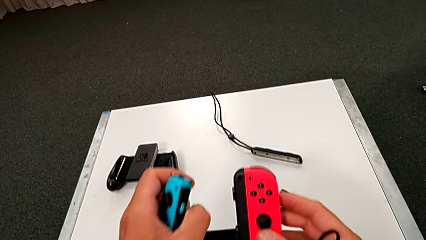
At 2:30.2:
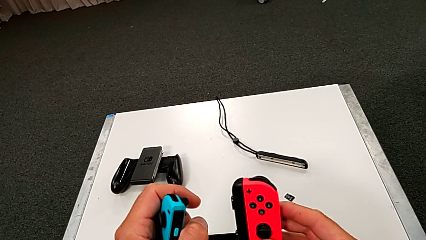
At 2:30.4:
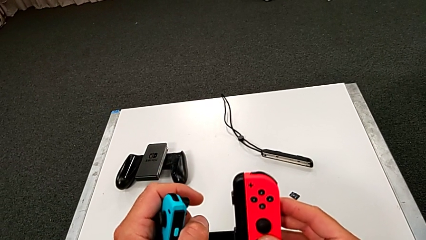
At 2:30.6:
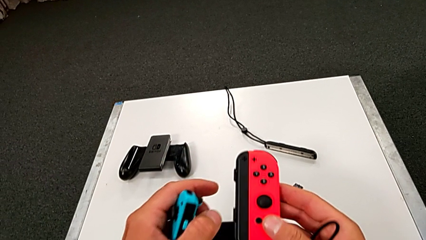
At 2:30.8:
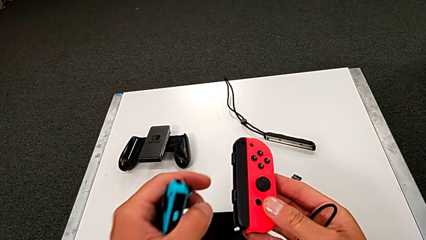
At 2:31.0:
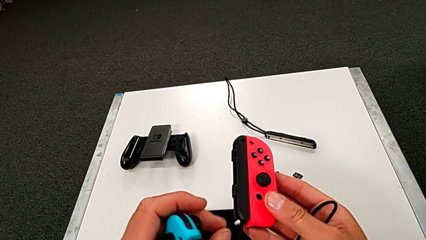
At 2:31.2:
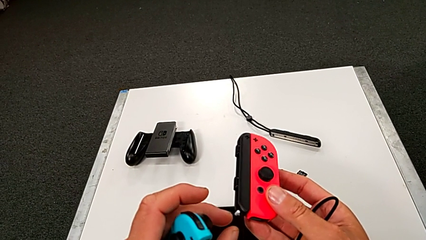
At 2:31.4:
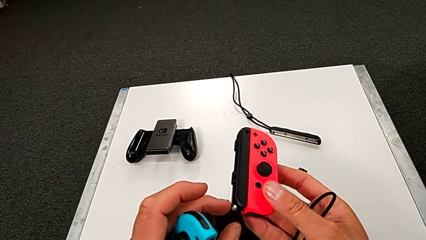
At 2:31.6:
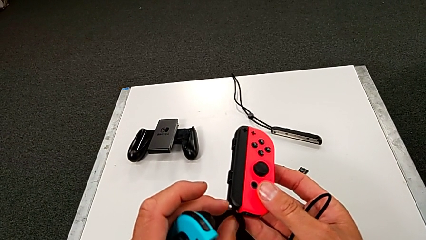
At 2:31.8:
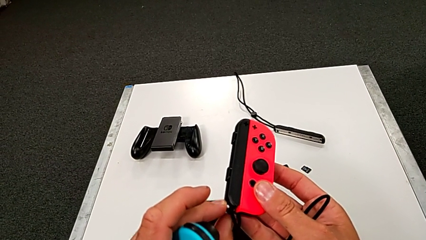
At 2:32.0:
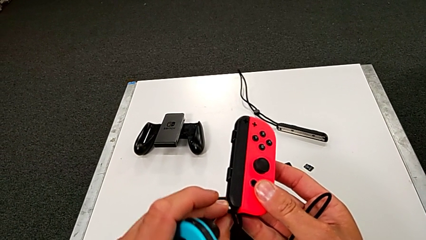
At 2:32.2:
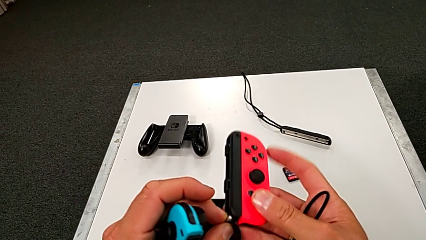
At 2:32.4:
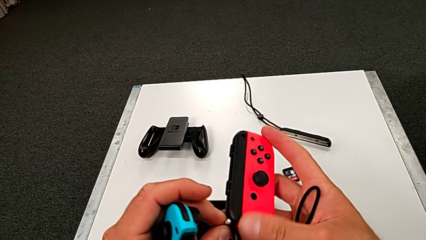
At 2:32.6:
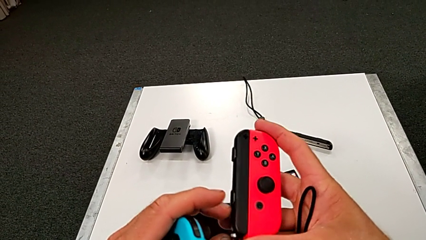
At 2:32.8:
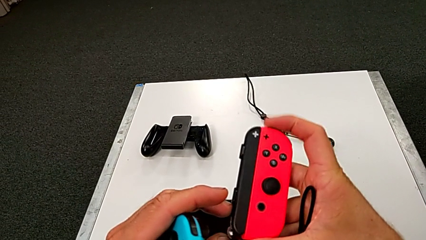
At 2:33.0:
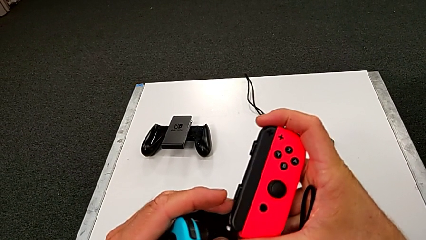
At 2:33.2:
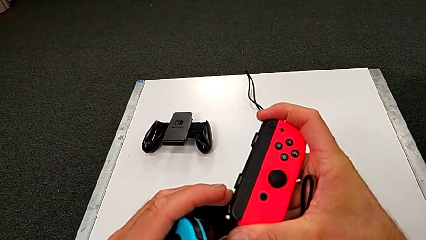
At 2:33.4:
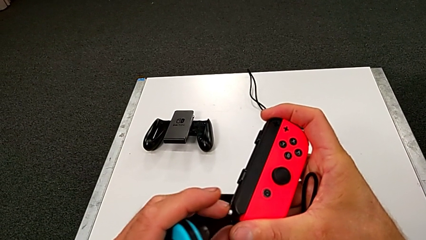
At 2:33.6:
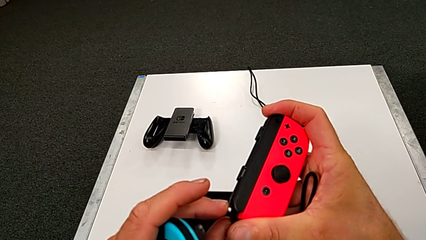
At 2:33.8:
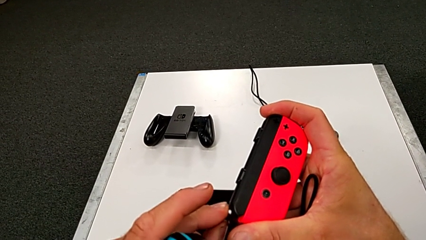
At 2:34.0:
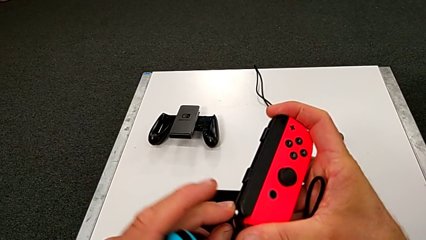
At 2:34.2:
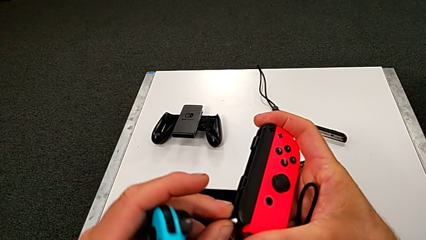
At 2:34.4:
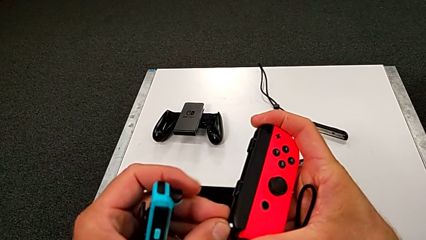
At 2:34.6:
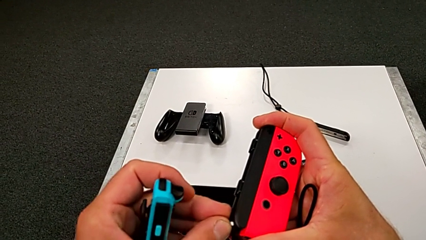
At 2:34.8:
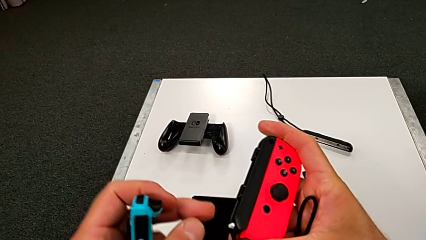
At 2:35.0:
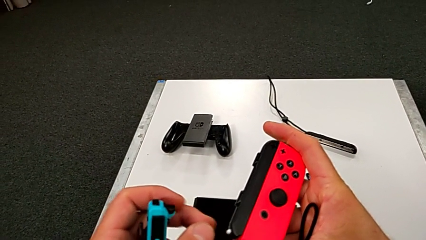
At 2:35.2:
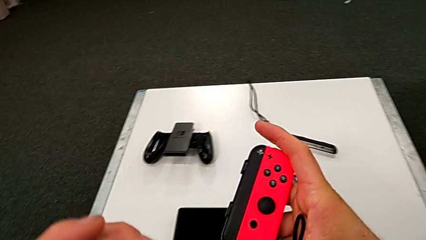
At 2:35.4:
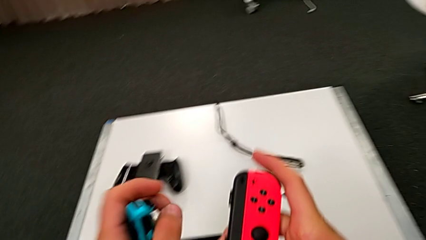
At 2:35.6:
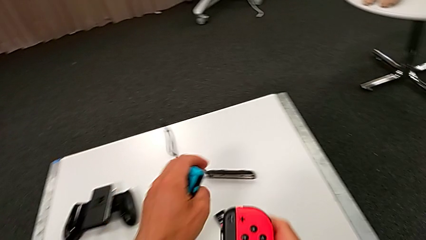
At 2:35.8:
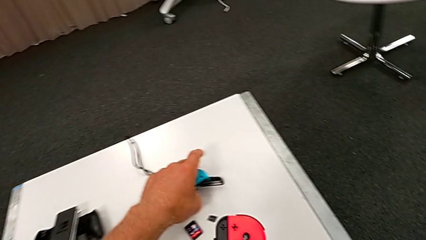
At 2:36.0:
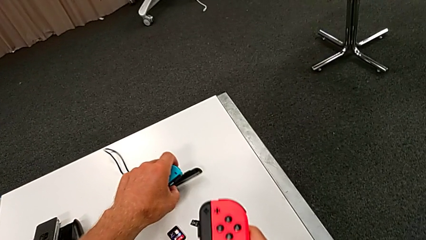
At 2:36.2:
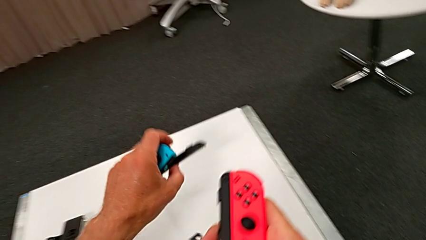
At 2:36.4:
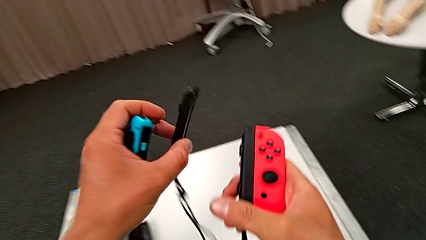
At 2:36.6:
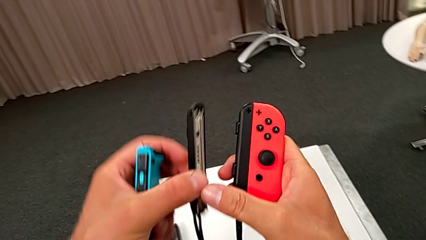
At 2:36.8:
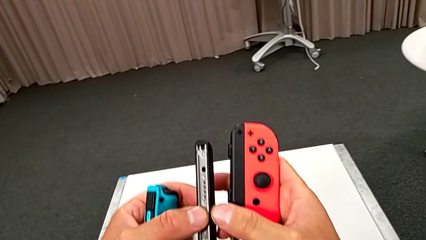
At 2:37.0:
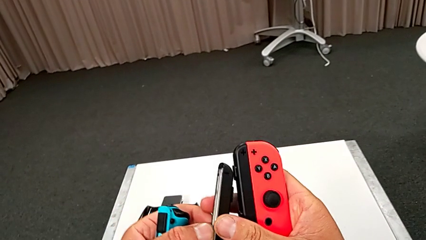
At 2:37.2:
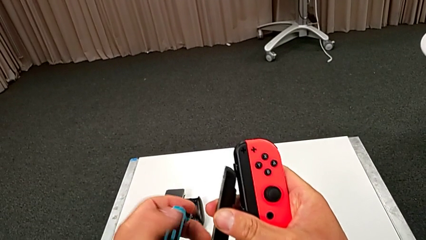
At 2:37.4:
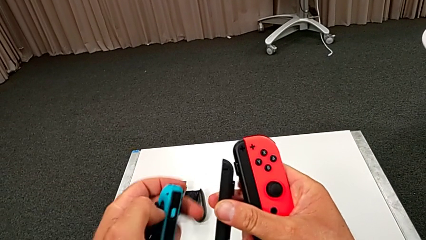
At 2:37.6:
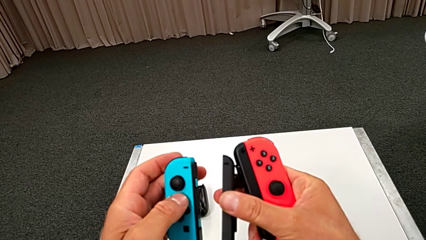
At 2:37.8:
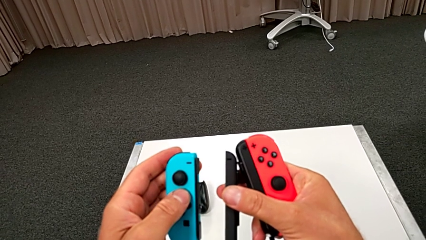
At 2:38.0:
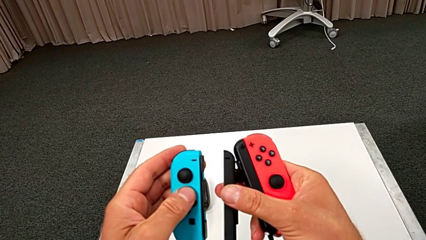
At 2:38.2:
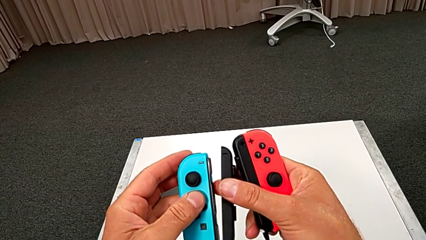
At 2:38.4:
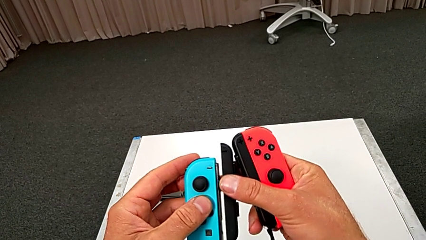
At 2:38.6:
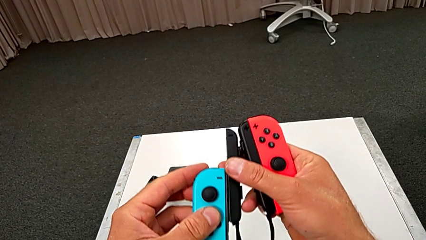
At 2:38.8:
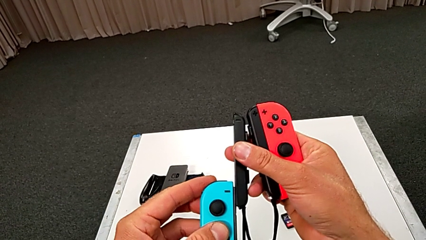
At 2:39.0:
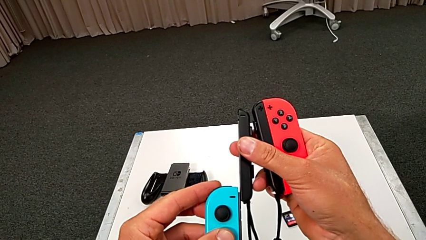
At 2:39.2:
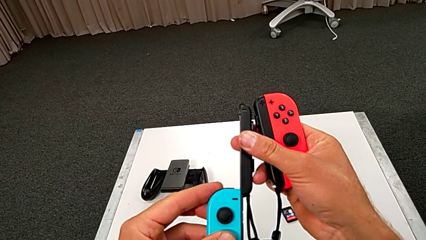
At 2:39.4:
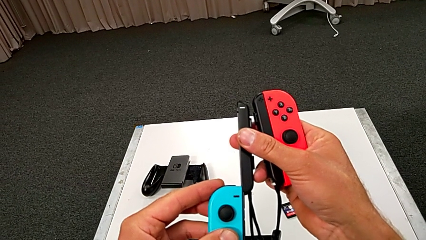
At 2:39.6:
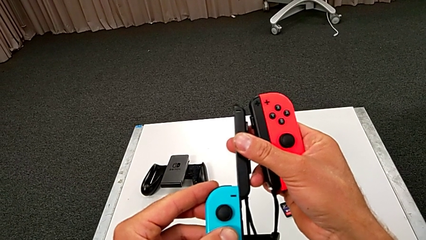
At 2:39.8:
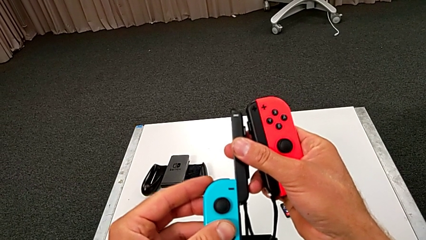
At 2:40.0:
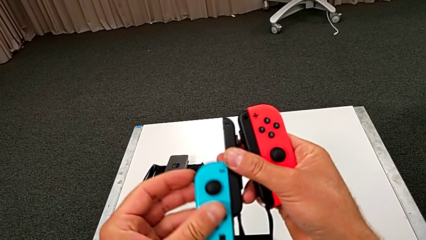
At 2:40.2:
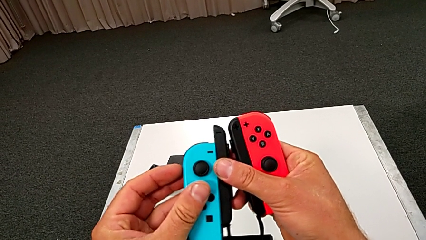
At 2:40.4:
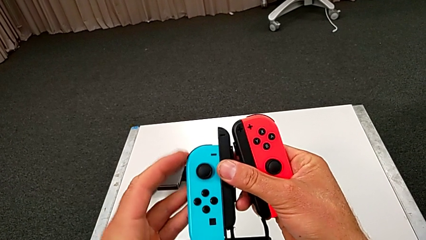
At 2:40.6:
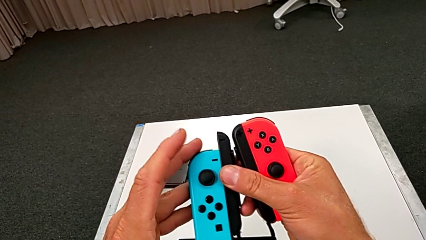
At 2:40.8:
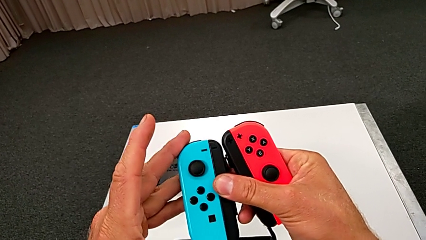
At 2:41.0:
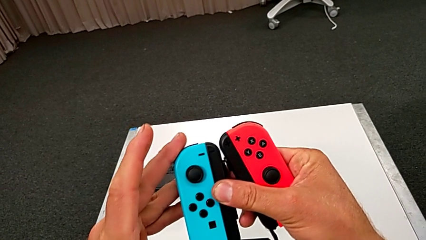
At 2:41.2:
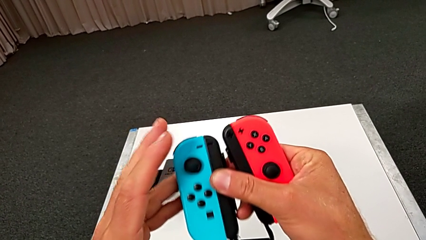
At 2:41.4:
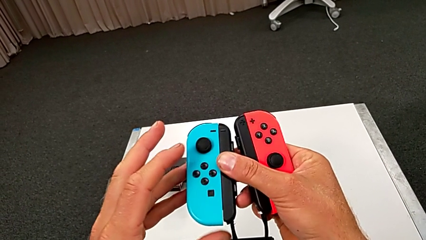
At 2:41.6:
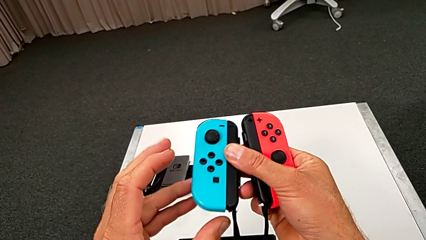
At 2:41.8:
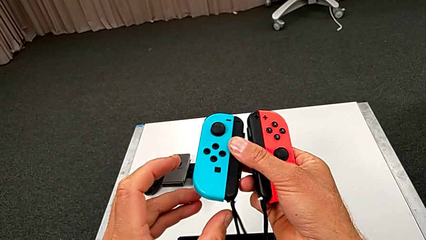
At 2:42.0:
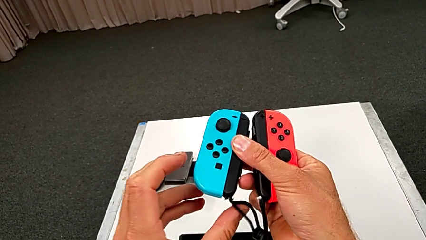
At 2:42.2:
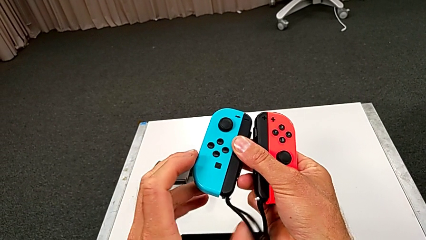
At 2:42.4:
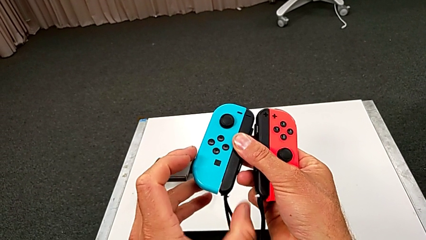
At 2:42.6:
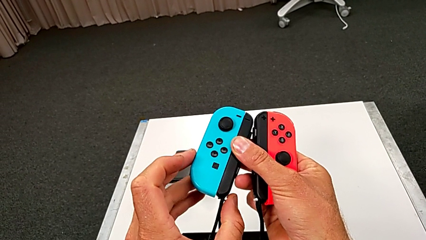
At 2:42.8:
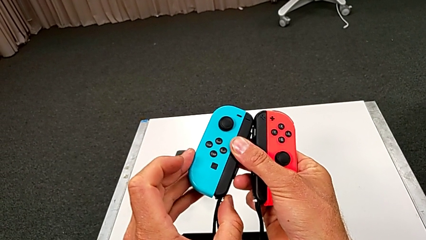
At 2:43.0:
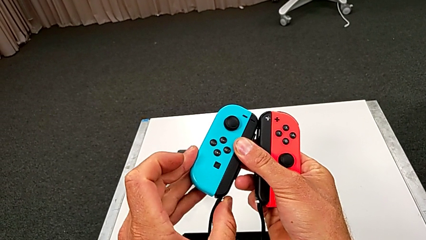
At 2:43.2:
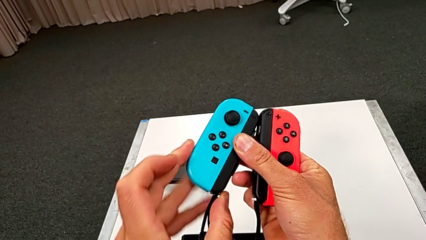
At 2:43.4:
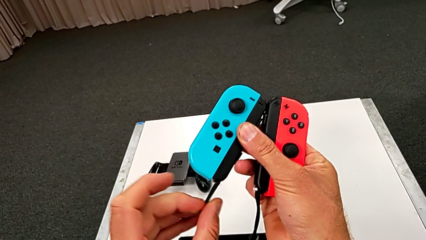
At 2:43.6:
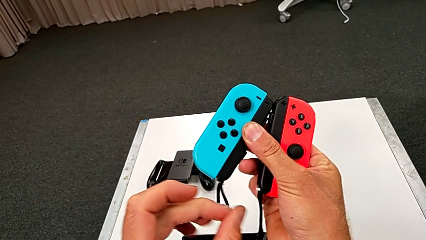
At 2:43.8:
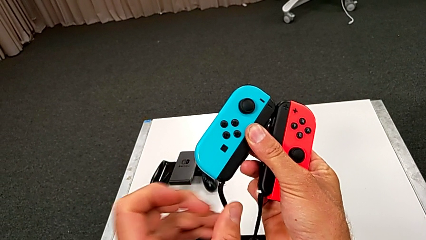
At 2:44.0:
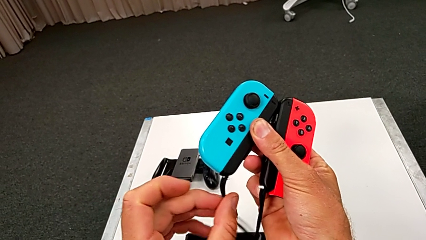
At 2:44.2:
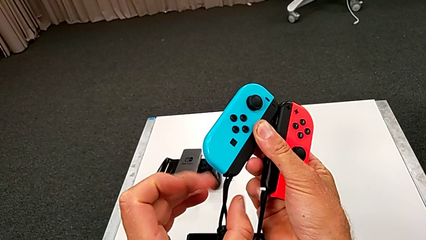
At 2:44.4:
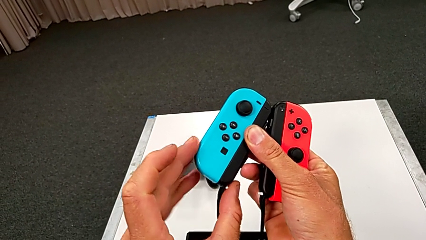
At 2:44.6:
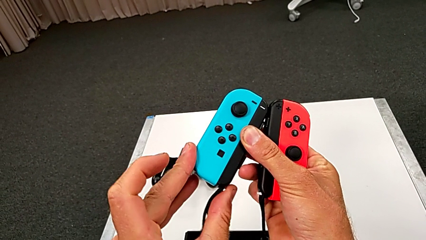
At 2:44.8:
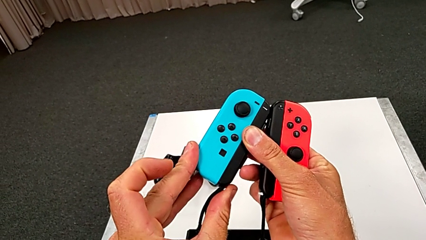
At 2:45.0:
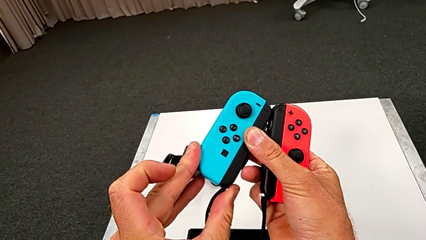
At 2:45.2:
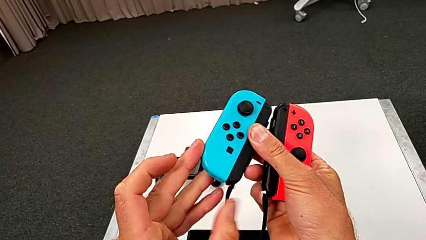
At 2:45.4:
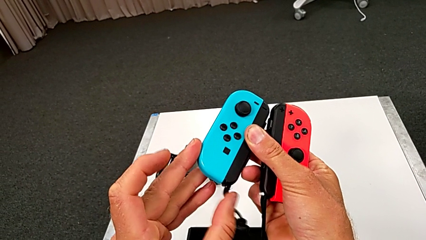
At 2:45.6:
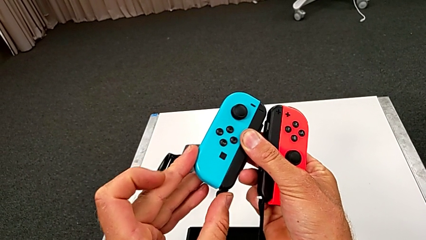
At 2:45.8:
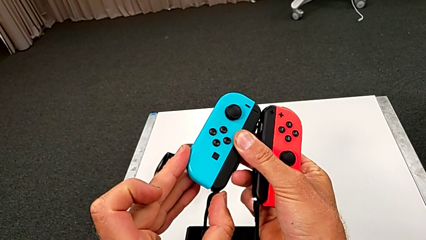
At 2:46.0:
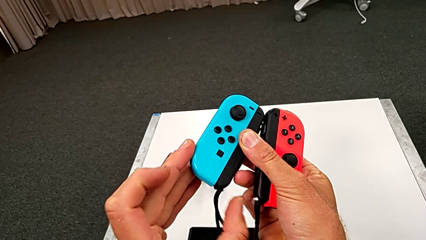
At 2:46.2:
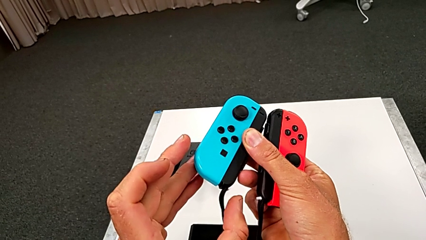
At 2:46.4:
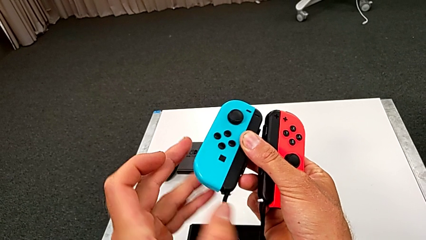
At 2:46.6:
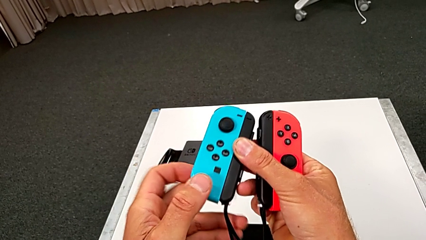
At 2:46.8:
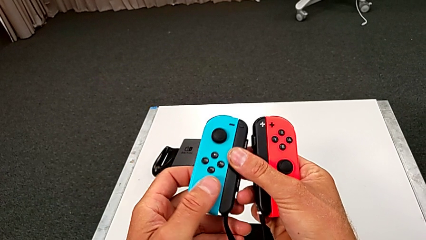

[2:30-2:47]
The camera wearer is inserting the red controller with the joy strap. They press the white Joy-Con strap lock, insert the blue Joy-Con controller and press the white Joy-Con strap lock.
